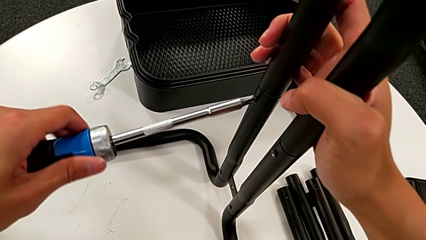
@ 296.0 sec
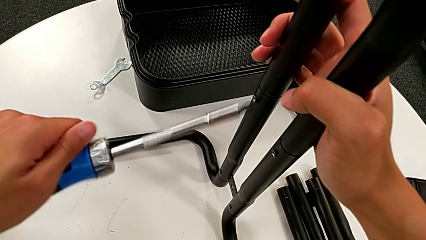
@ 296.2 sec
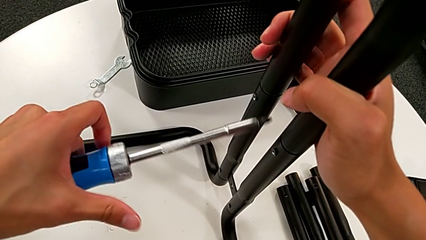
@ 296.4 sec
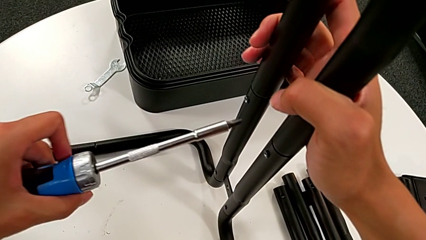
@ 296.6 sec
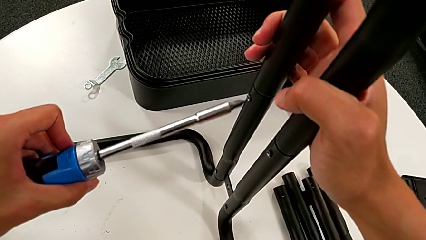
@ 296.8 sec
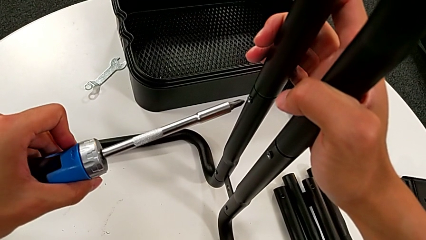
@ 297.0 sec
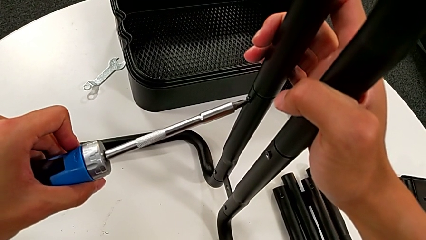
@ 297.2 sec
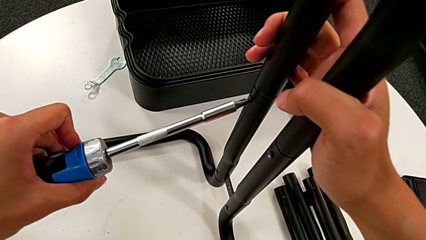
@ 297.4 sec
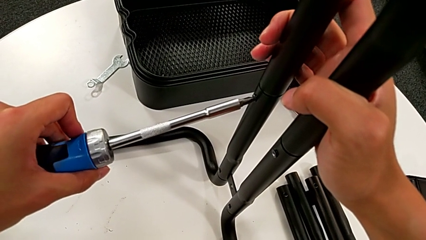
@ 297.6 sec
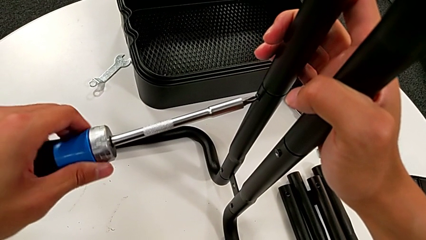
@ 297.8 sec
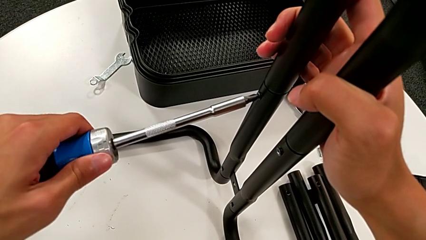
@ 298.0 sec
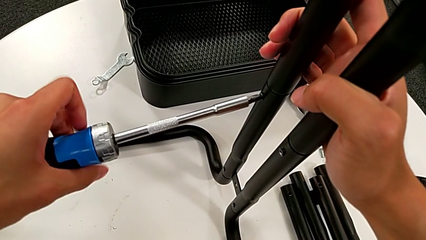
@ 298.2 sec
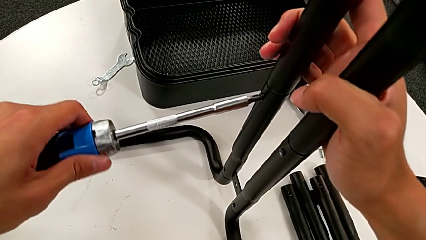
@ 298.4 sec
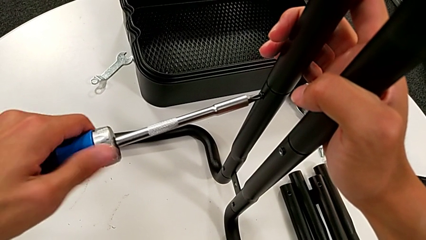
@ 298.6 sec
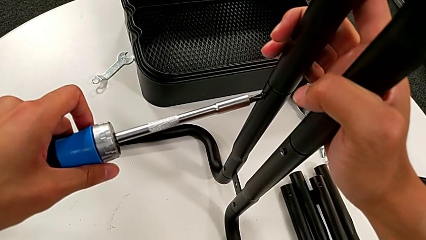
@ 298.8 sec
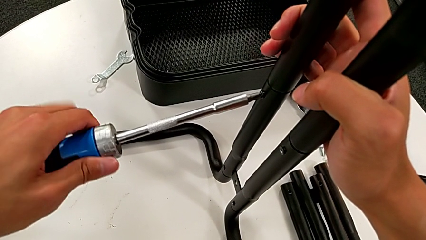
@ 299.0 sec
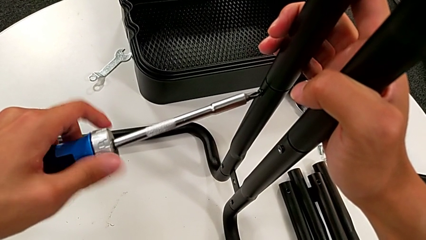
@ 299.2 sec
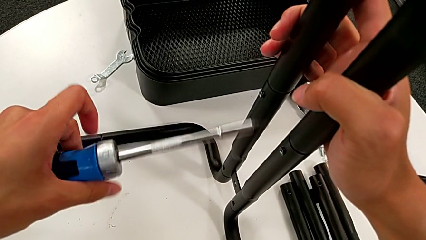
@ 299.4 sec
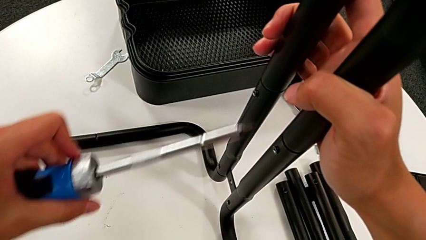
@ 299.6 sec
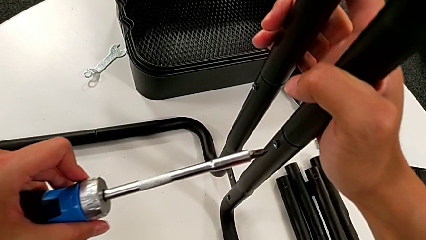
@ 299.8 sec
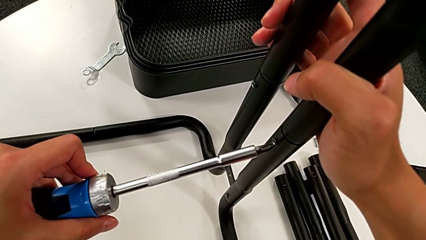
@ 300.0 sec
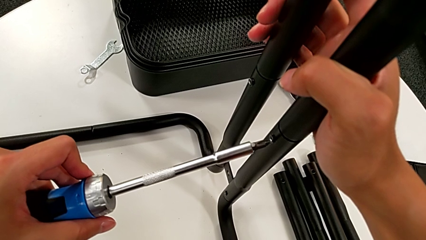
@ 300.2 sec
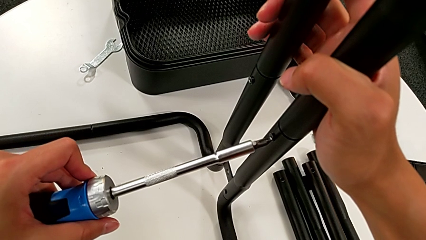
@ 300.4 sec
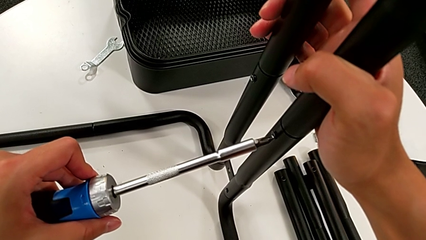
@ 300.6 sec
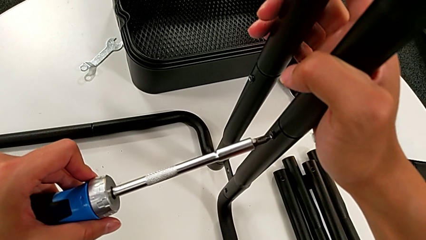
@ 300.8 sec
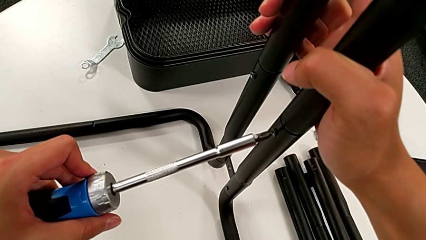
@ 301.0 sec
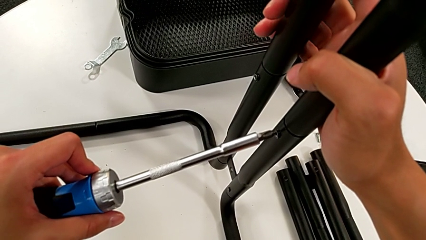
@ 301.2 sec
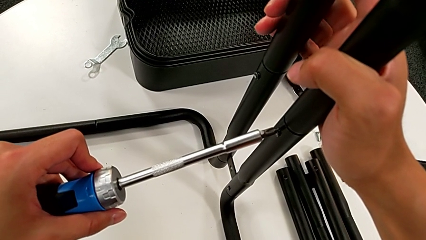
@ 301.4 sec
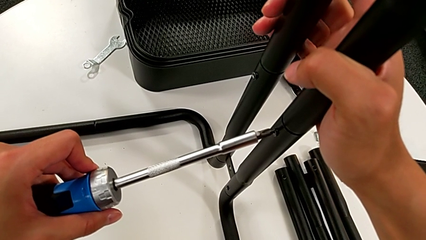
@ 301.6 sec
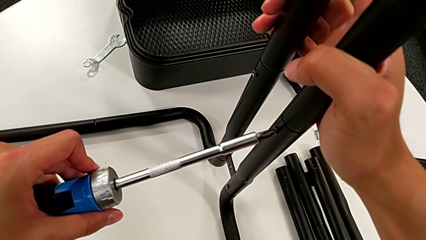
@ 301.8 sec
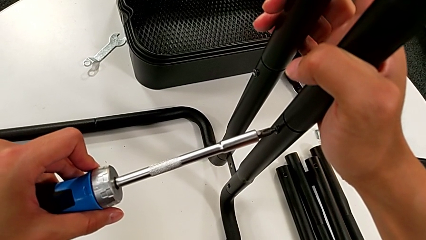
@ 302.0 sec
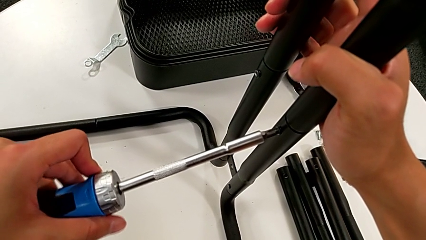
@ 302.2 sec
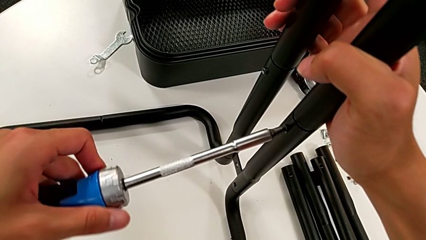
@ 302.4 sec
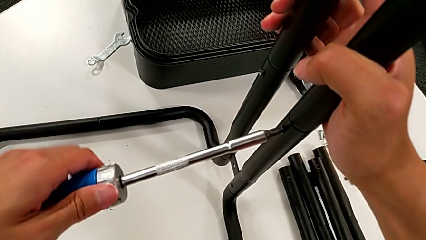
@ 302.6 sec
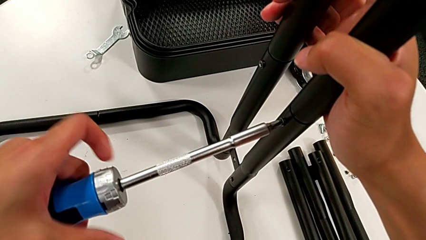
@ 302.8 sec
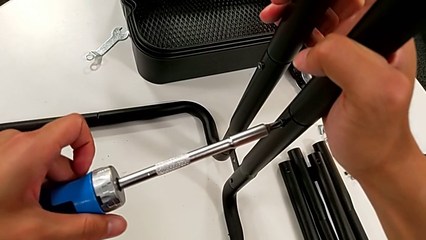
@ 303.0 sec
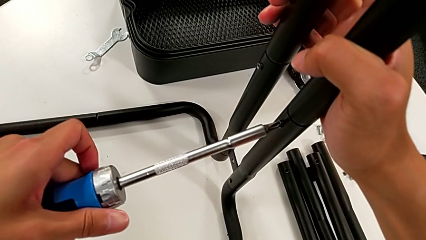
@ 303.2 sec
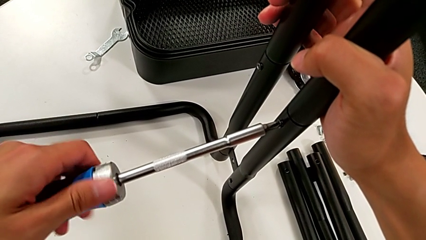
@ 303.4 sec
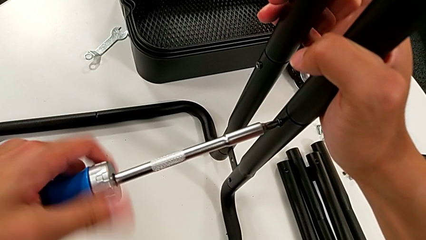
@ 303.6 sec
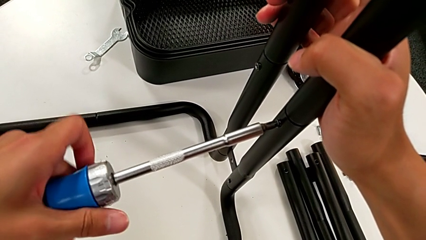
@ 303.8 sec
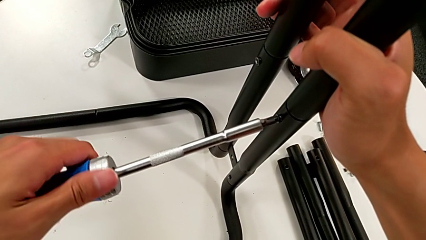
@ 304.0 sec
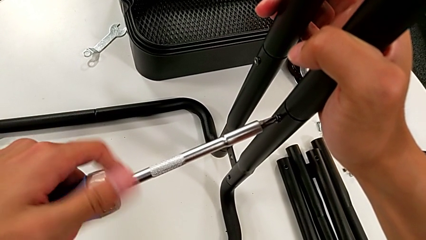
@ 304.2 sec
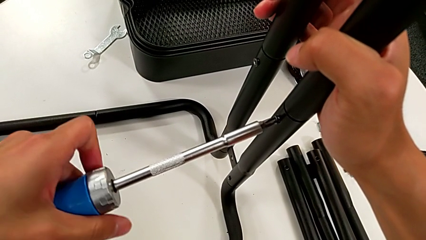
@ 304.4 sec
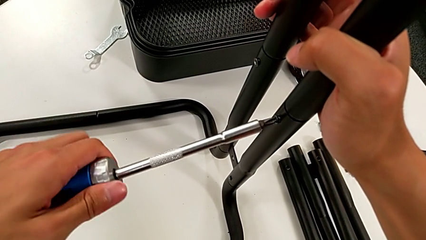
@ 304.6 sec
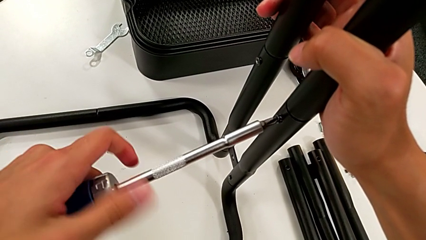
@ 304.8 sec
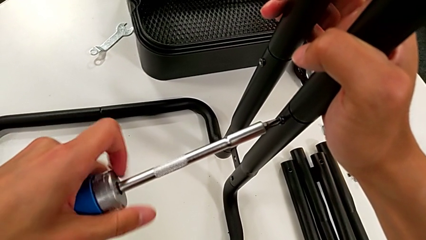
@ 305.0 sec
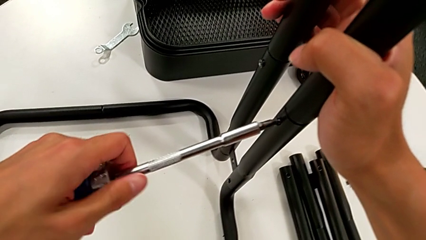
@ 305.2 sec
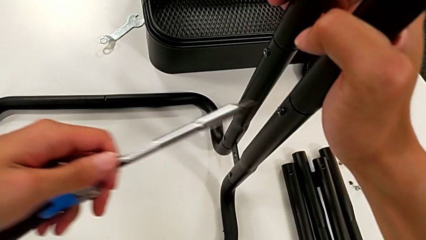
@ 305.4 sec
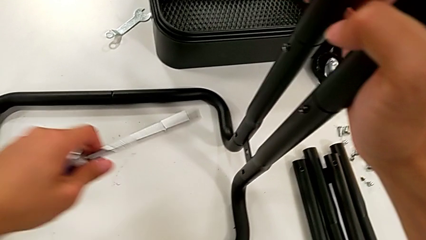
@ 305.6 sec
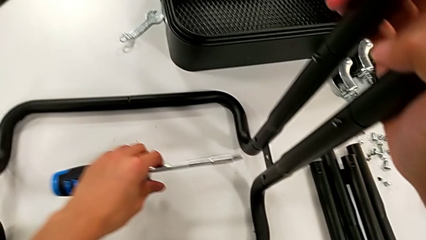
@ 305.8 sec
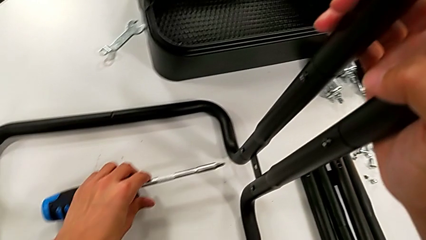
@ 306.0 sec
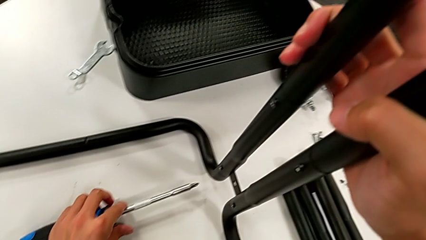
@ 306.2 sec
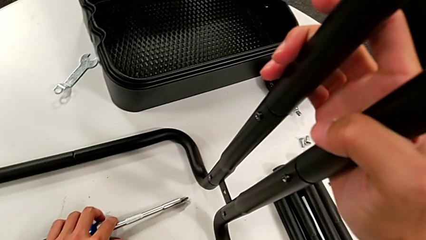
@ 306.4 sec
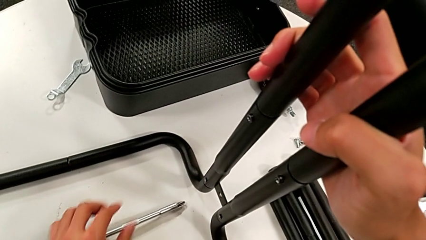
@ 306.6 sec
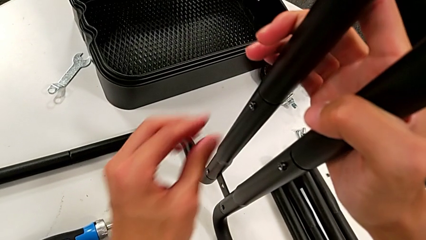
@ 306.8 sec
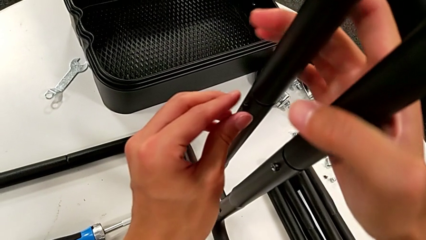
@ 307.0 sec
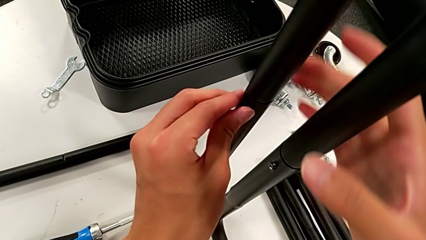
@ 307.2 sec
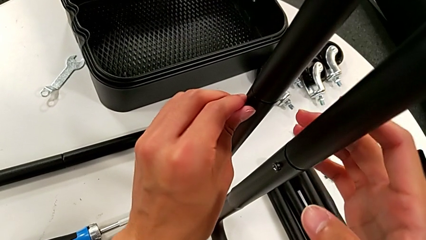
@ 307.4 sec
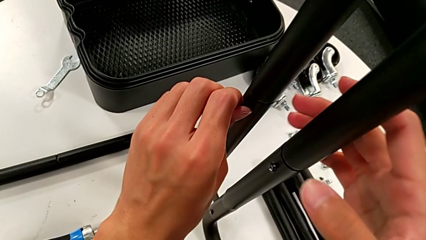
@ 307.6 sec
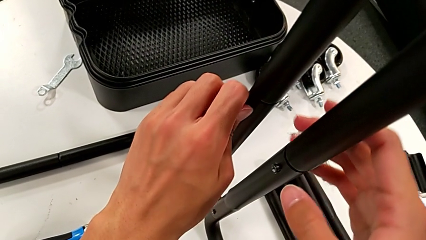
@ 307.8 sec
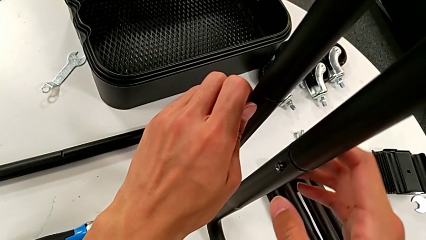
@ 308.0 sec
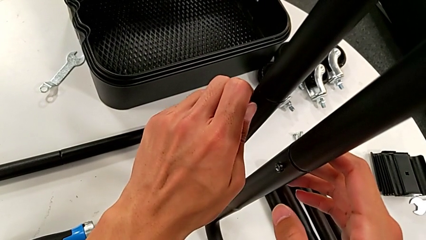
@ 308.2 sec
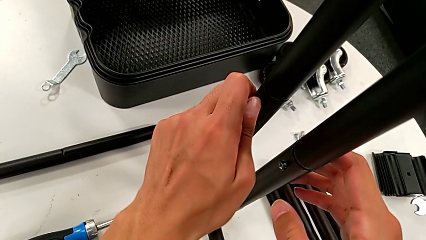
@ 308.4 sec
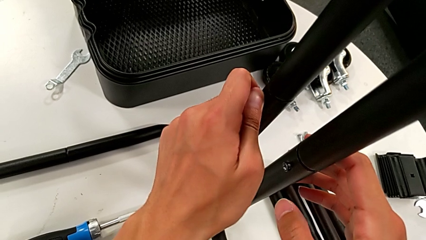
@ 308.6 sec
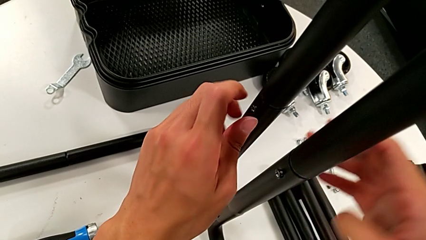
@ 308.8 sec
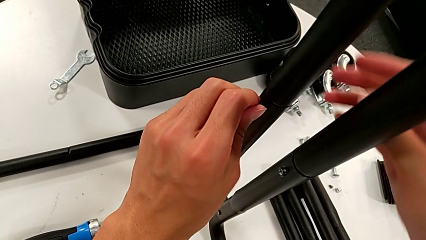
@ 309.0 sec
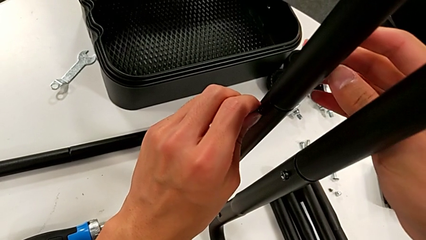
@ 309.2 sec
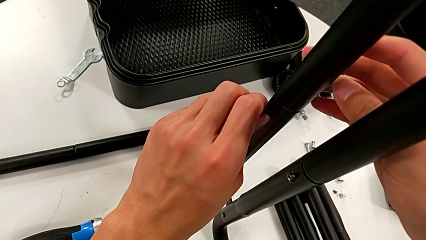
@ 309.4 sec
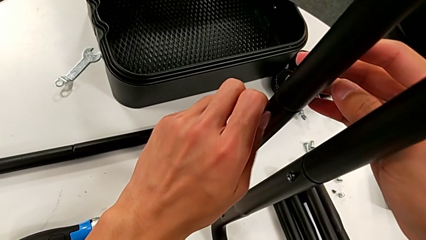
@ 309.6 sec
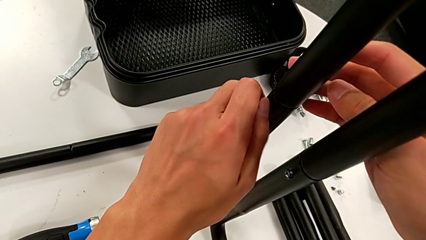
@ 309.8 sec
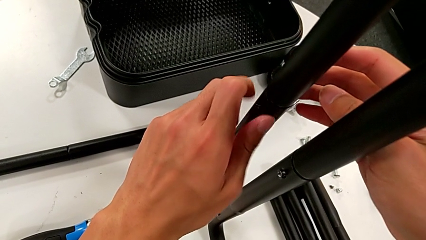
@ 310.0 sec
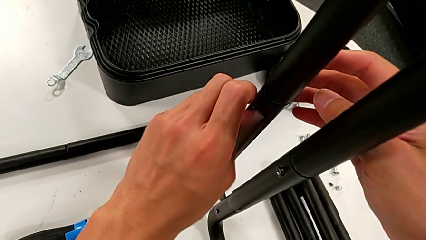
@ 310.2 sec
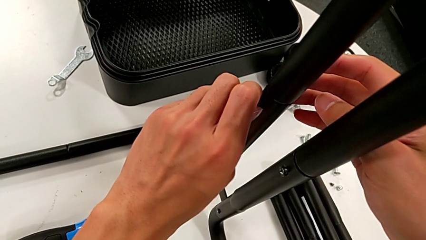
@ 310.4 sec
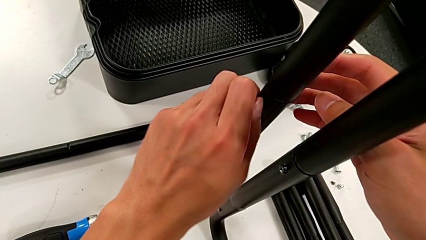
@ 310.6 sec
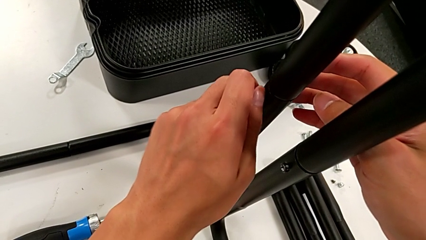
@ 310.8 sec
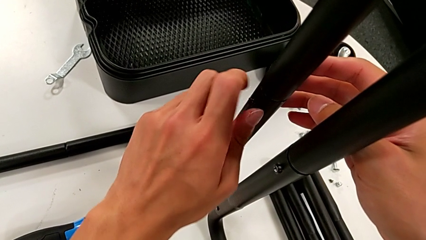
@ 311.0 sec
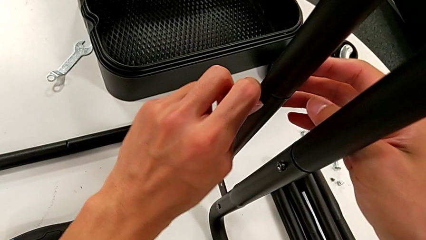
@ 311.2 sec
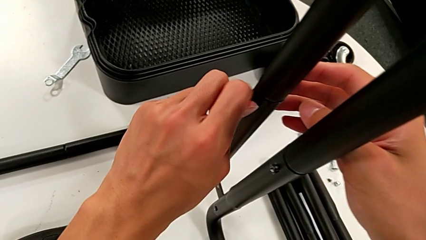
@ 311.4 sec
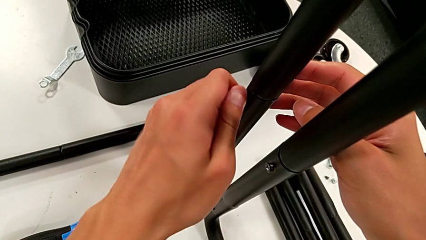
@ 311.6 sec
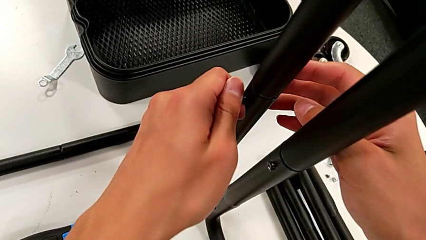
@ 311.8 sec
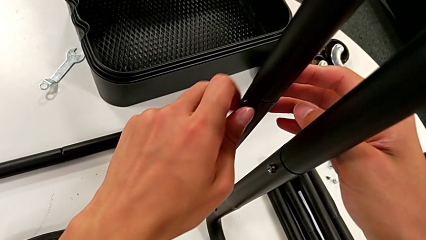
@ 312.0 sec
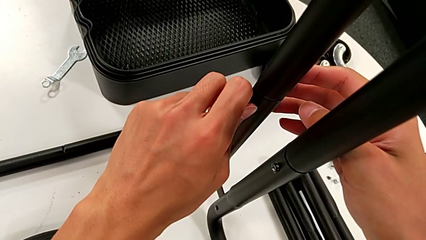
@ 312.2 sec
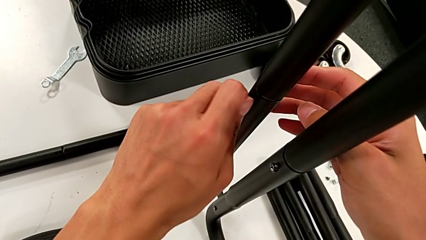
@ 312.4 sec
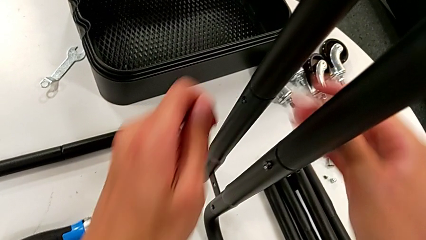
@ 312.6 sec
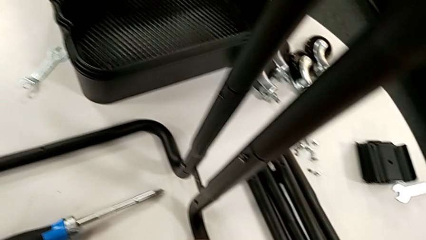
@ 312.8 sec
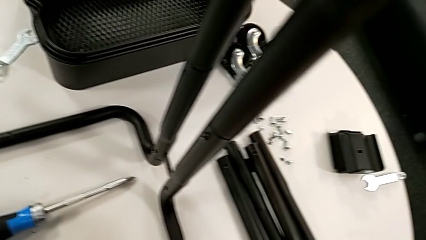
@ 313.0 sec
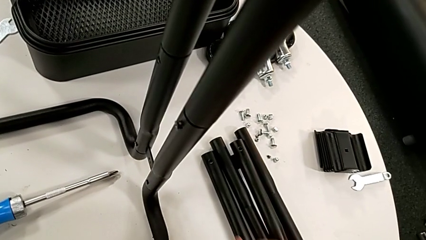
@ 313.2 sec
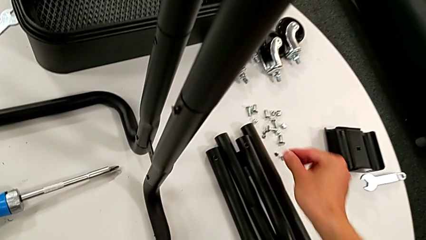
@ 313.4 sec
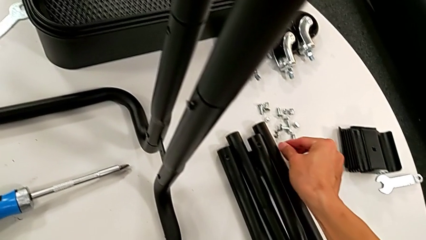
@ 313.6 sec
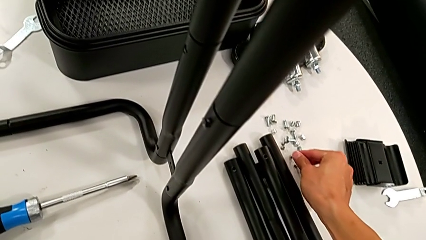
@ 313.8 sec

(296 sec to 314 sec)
The camera wearer is disassembling the third sidebar. They unscrew the screw, withdraw the screwdriver, insert it, unscrew the screw, withdraw the screw, place the screwdriver, unscrew the screw, disassemble it and place it.
